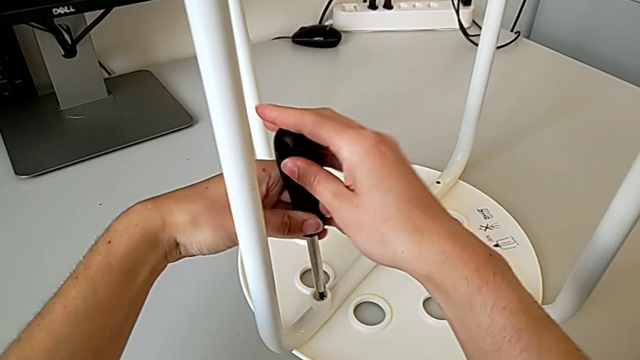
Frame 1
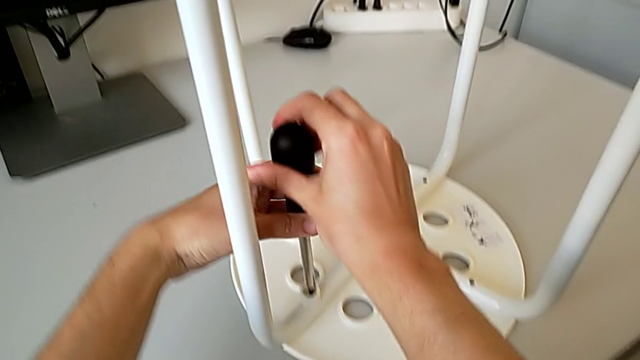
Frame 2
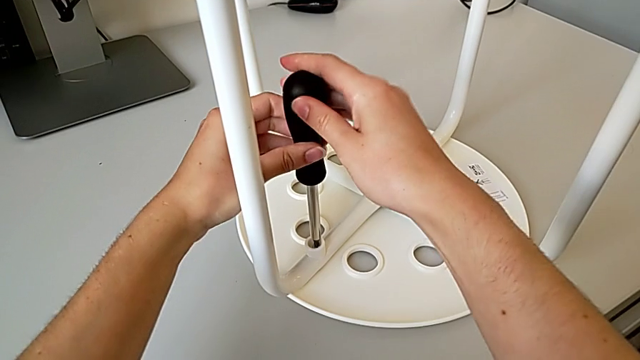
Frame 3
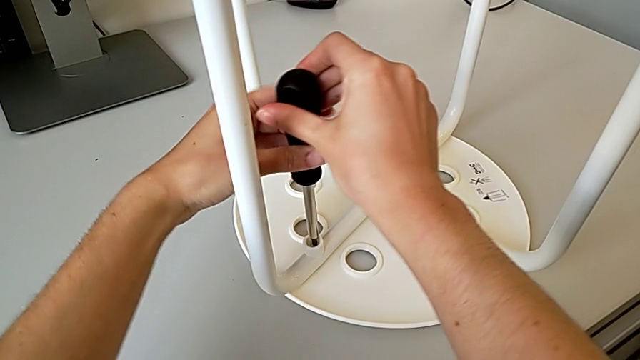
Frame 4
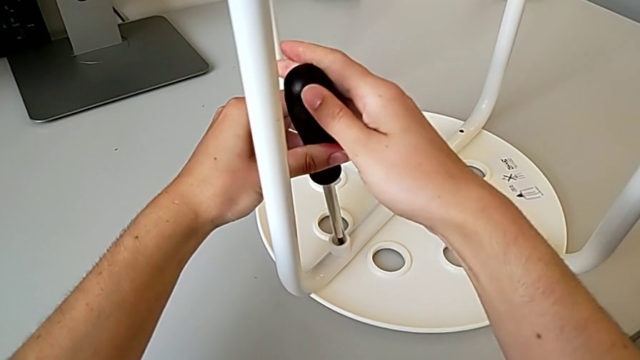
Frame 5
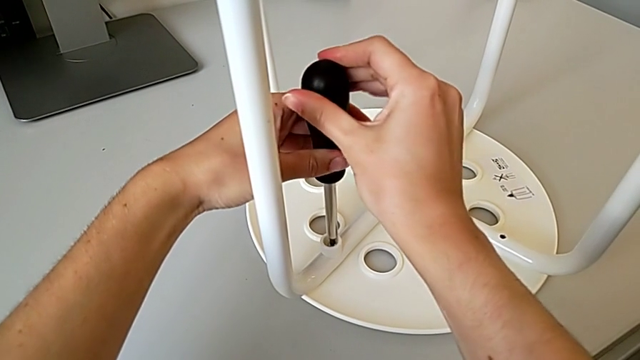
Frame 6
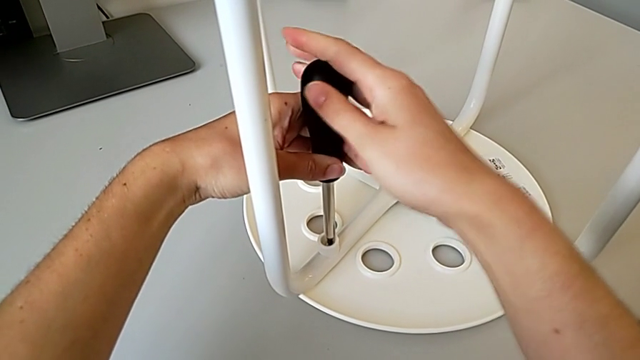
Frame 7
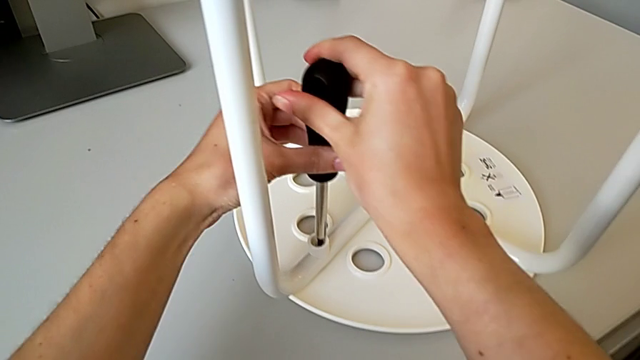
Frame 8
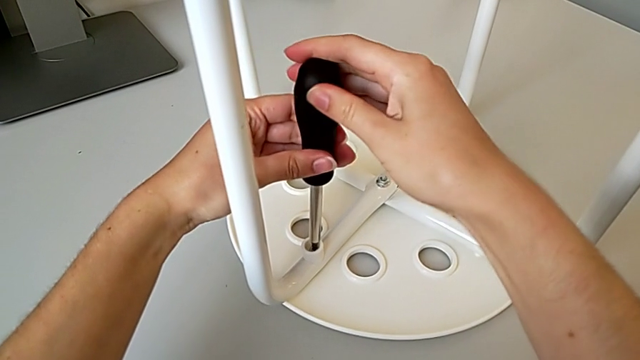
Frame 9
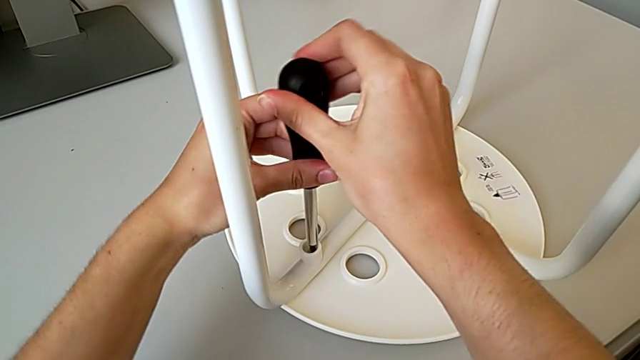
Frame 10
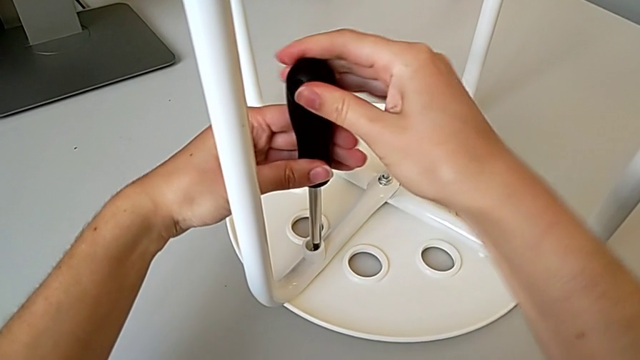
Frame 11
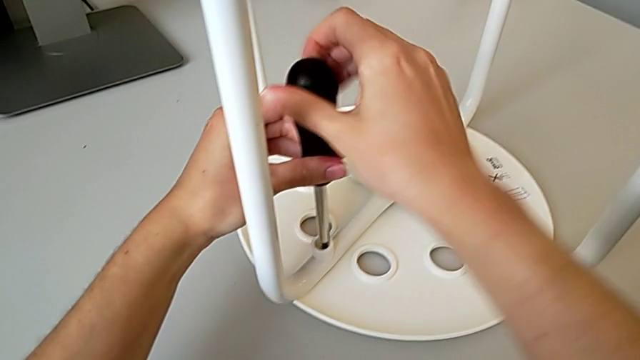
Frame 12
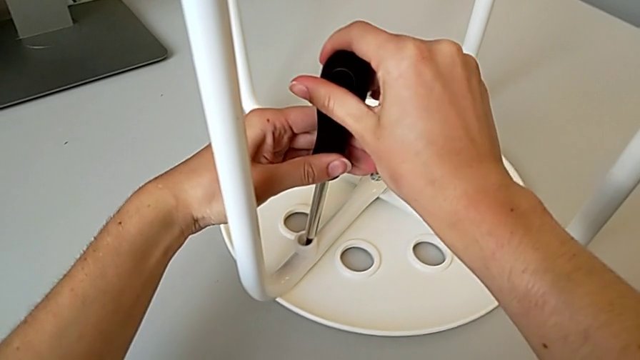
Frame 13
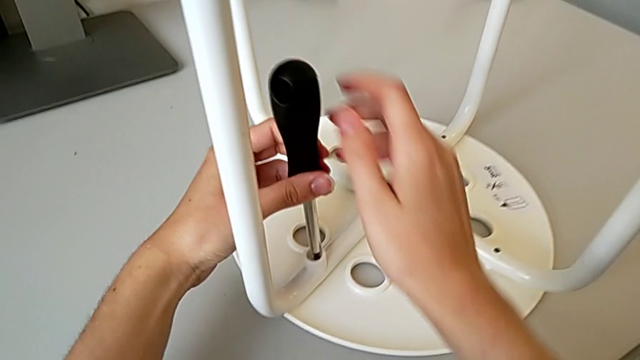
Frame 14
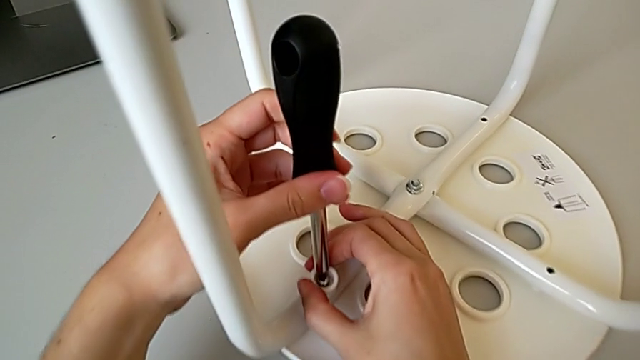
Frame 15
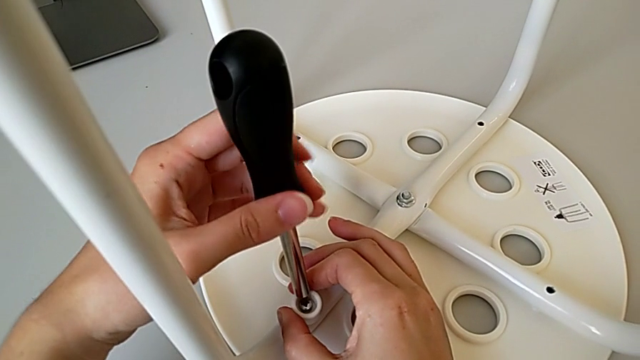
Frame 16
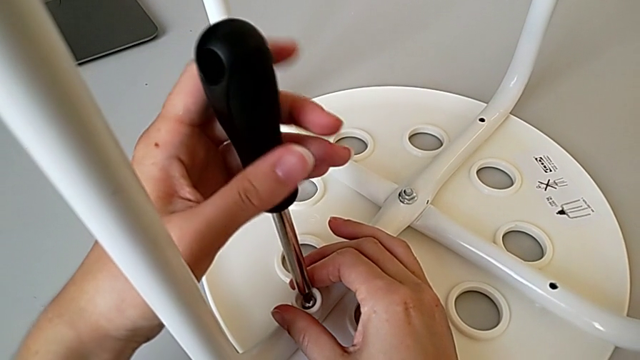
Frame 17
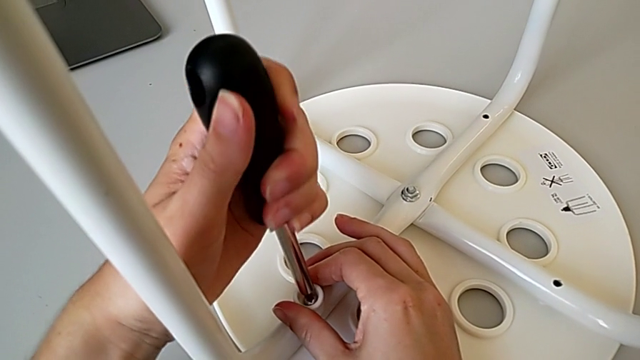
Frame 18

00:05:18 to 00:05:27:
The camera wearer is placing the legs onto the seat. They wrongly screw the first screw without success and hold the washer.

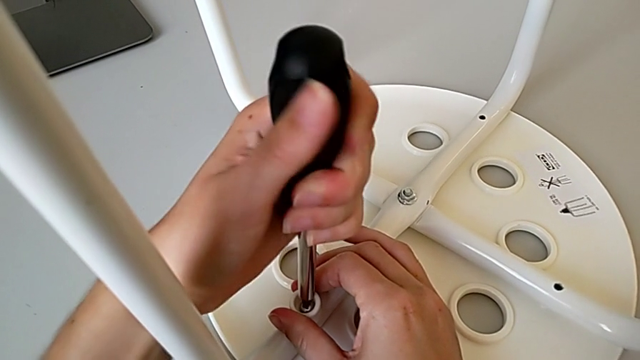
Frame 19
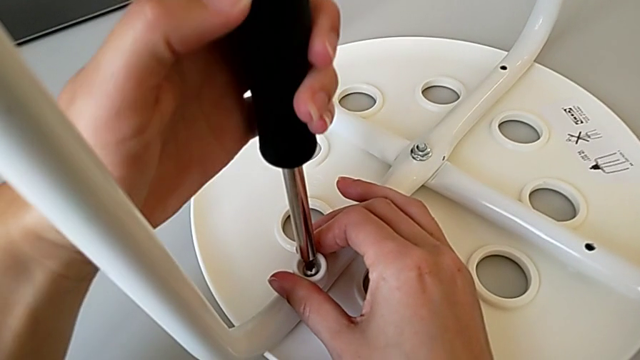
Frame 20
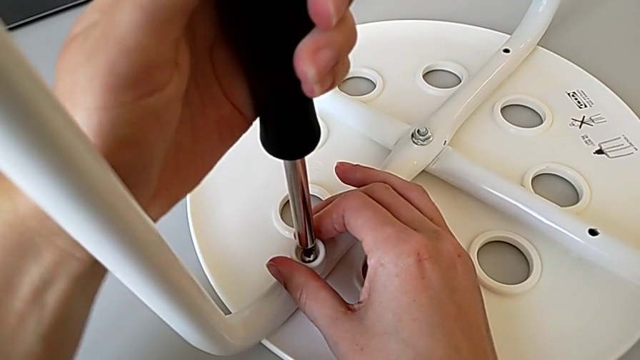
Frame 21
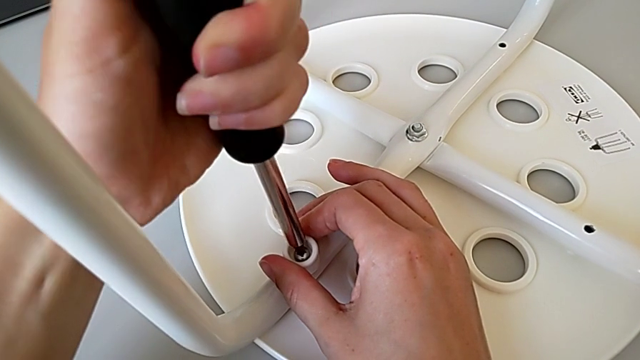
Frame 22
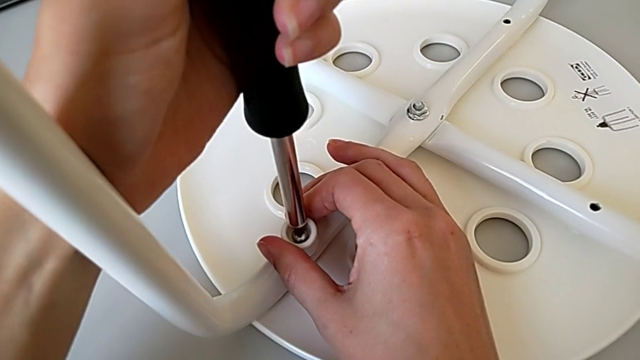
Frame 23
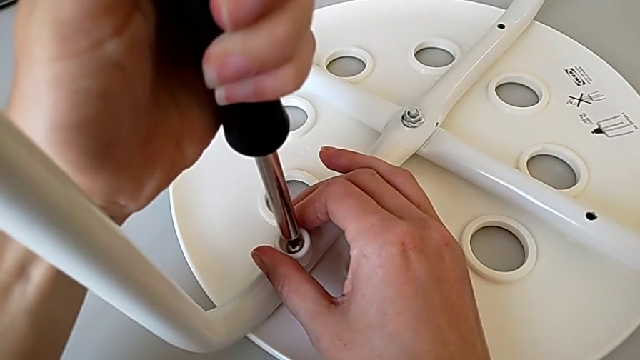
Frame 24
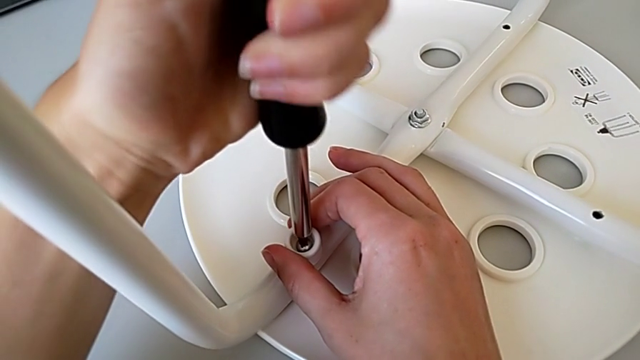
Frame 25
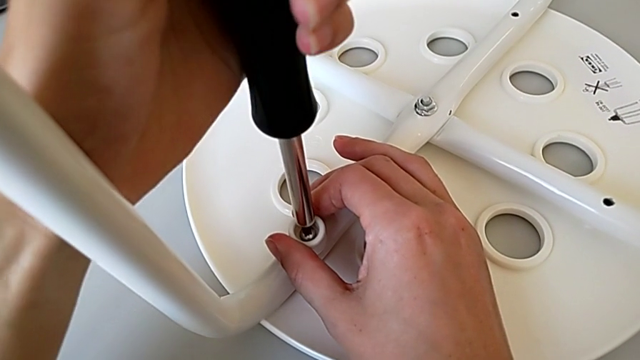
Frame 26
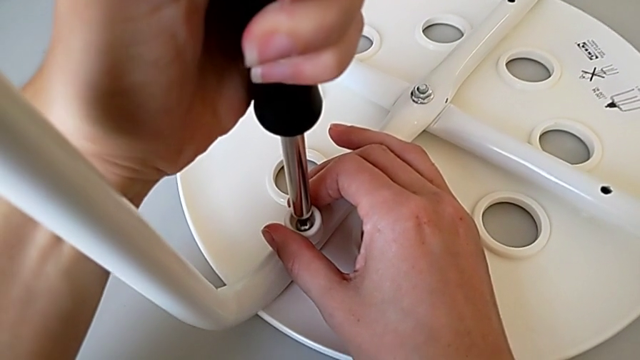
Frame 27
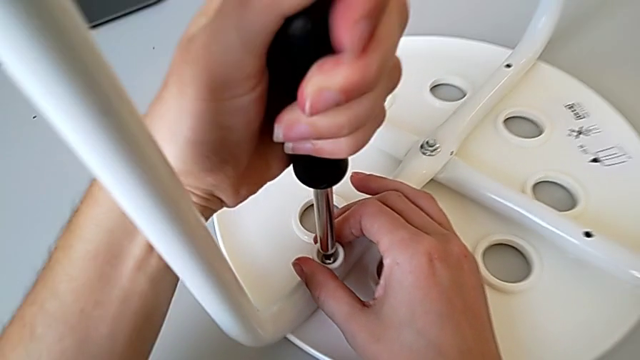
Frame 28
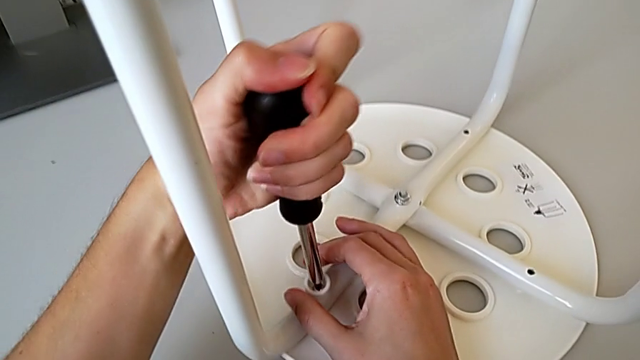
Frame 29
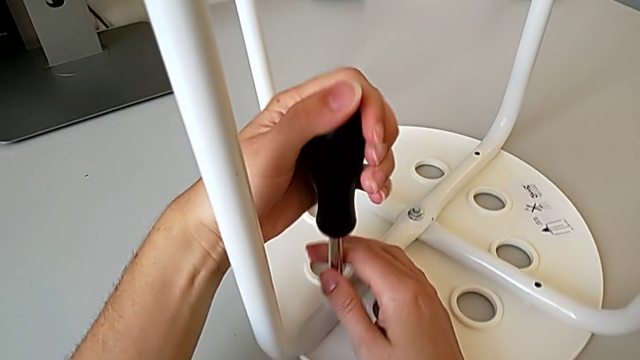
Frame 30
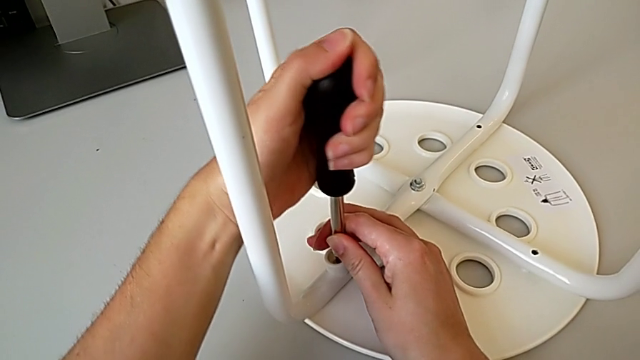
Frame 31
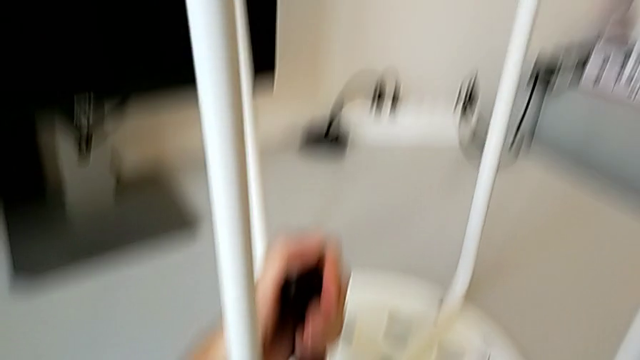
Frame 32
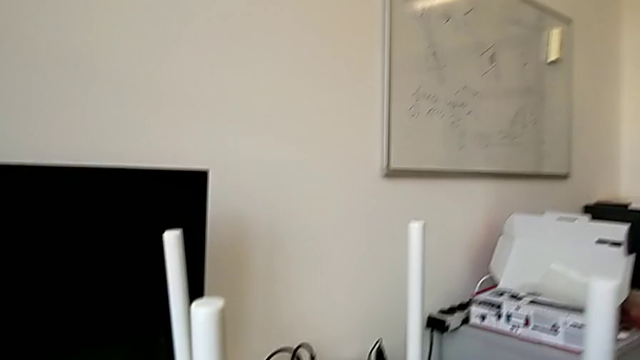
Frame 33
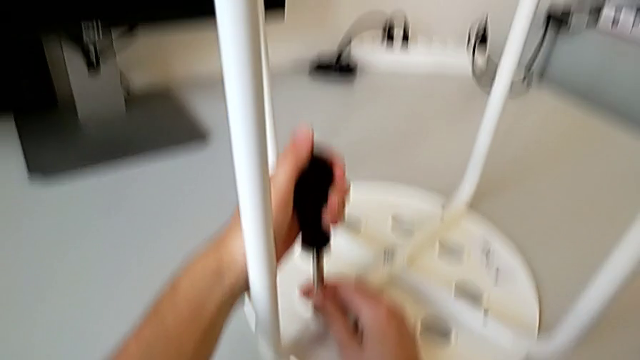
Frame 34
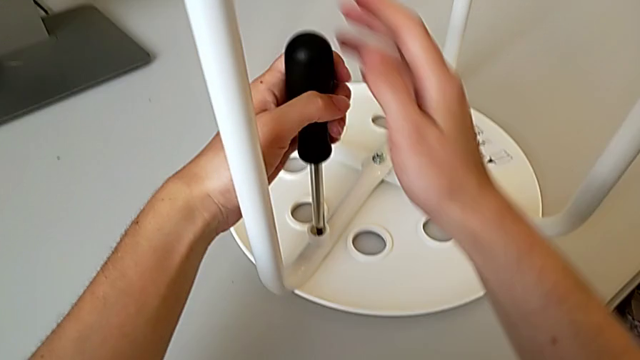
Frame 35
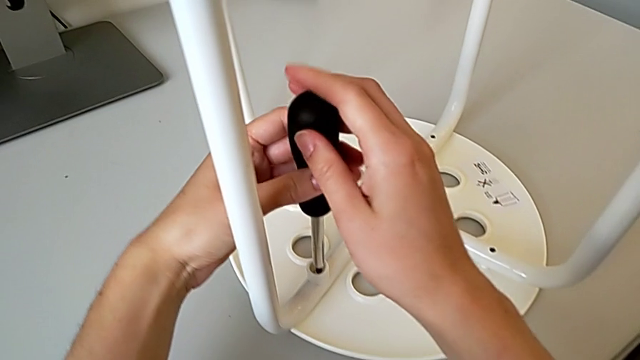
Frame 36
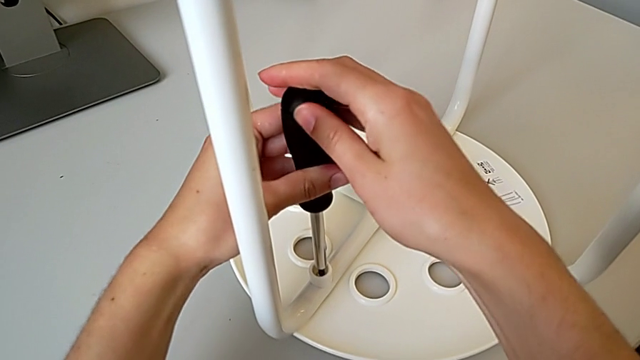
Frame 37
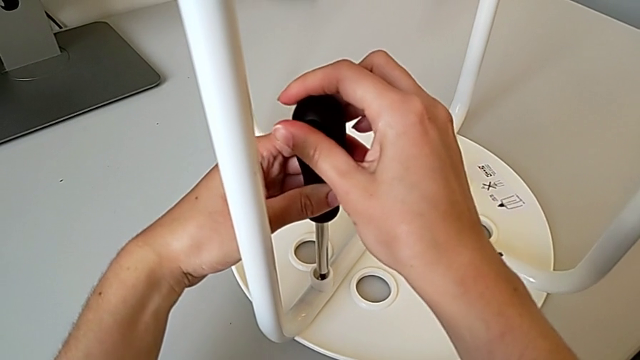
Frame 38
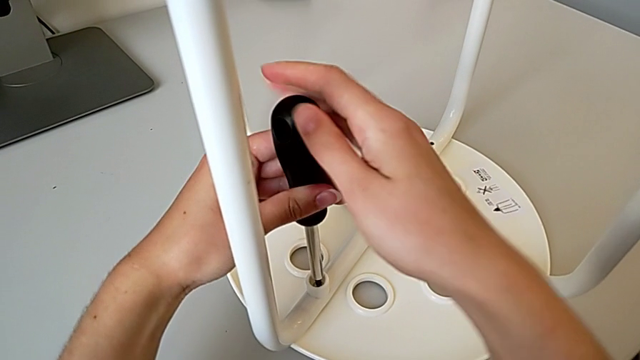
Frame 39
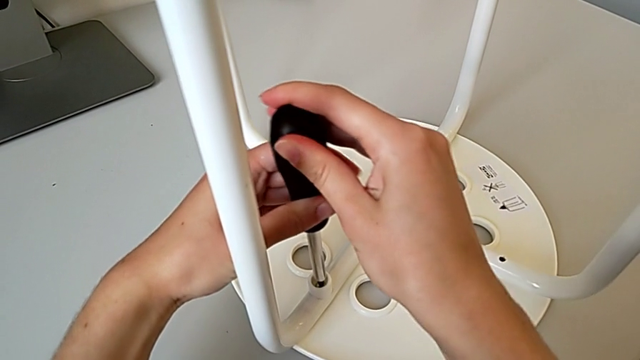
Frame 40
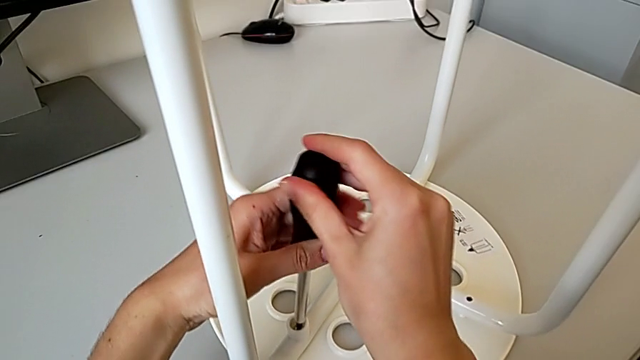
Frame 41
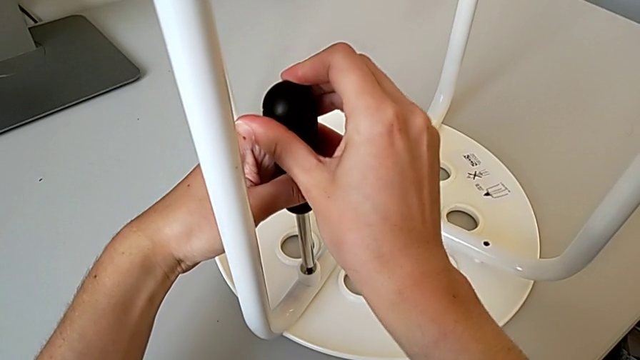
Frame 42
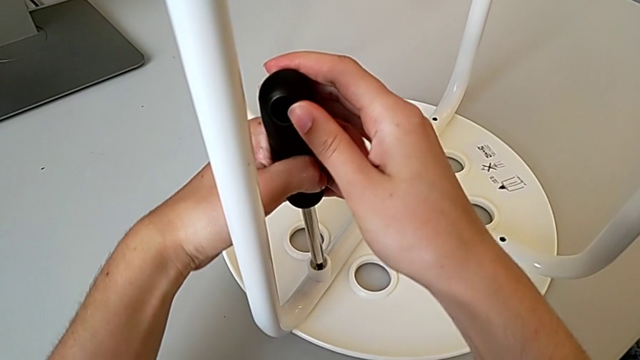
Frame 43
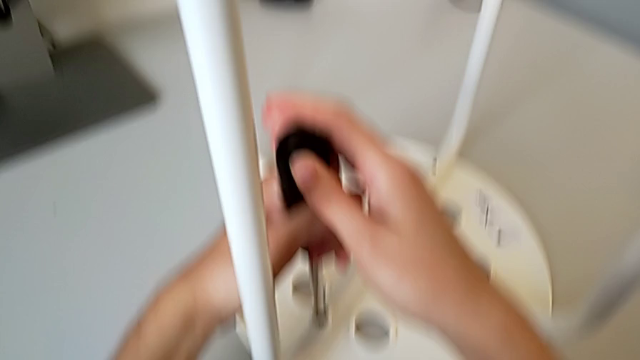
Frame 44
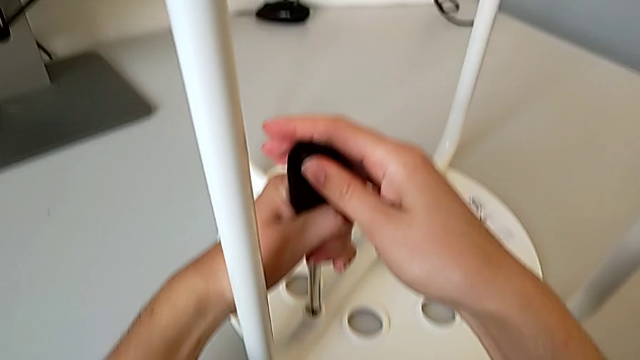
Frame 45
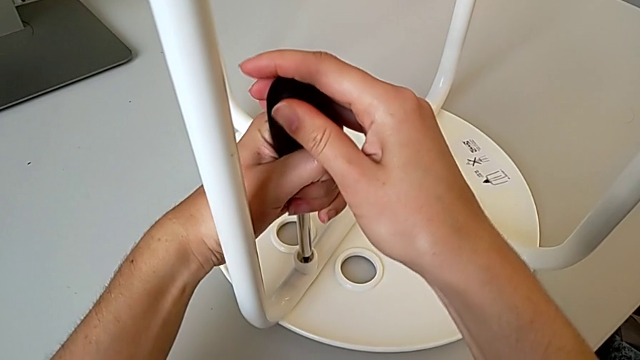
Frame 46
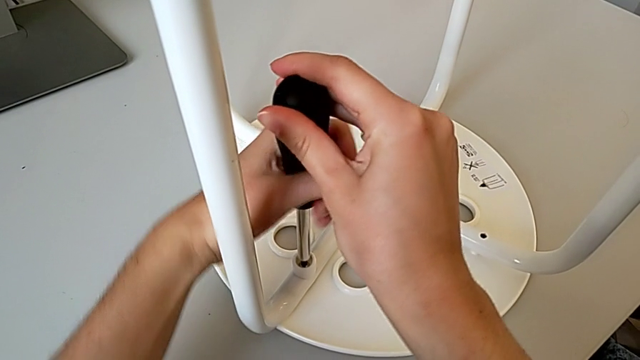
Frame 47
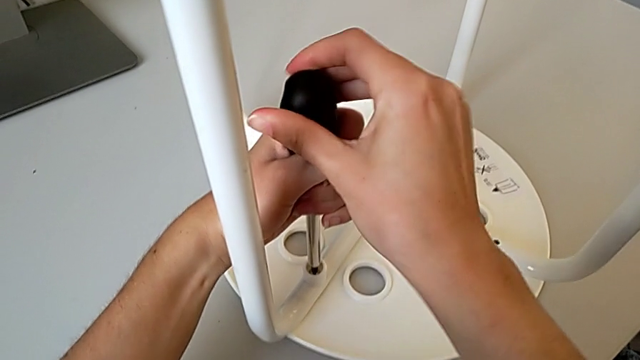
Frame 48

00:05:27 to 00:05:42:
The camera wearer is placing the legs onto the seat. They keep screwing the first screw.
